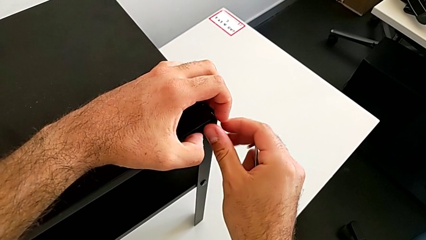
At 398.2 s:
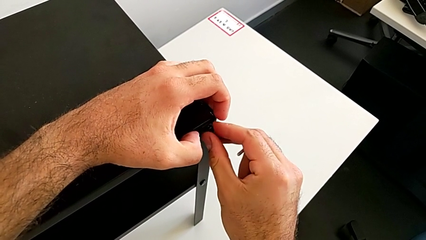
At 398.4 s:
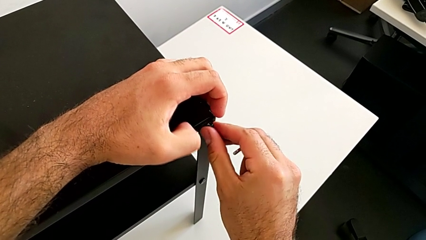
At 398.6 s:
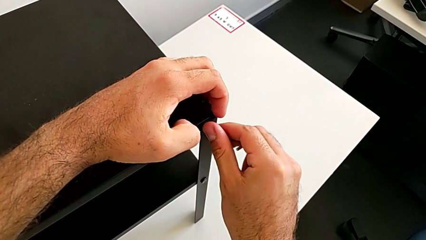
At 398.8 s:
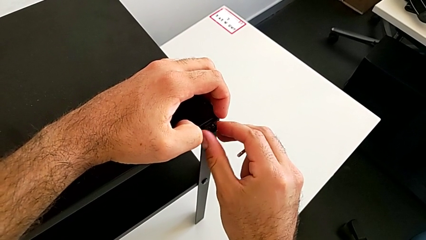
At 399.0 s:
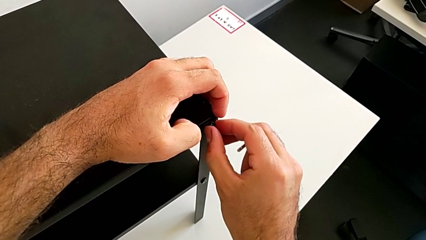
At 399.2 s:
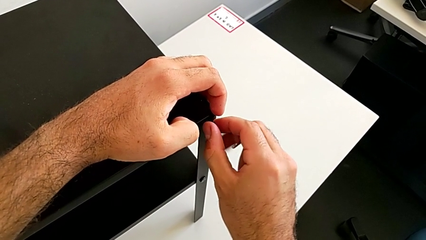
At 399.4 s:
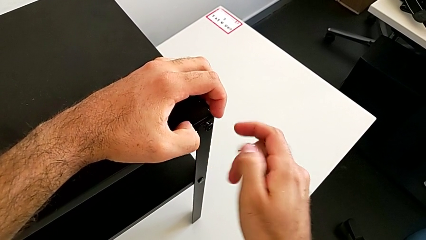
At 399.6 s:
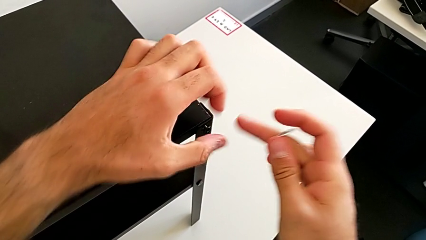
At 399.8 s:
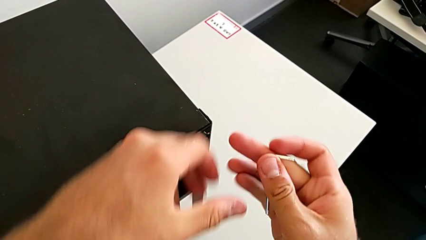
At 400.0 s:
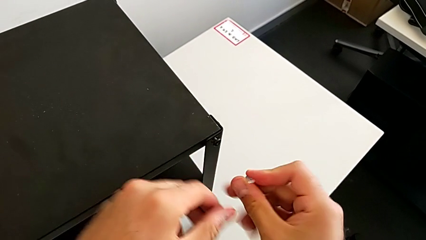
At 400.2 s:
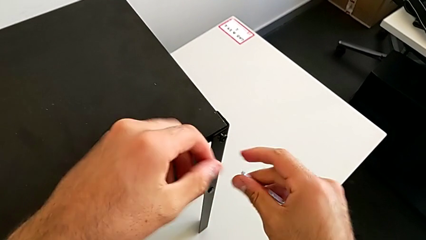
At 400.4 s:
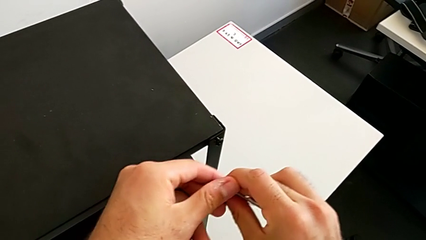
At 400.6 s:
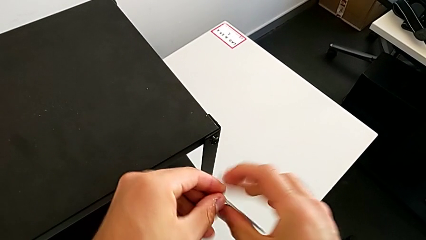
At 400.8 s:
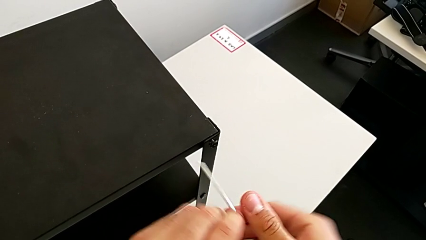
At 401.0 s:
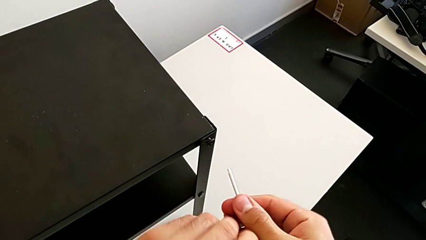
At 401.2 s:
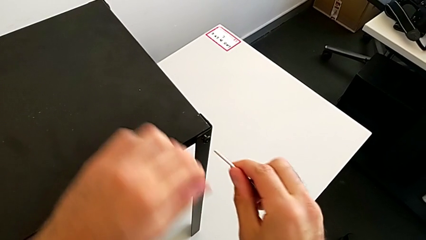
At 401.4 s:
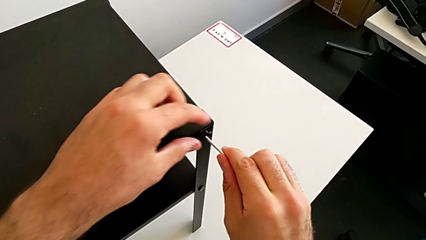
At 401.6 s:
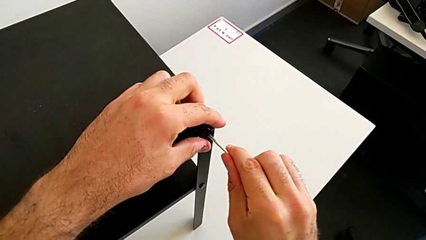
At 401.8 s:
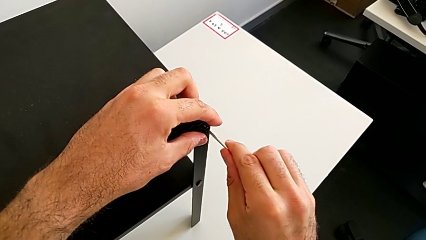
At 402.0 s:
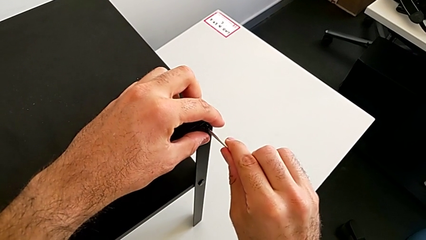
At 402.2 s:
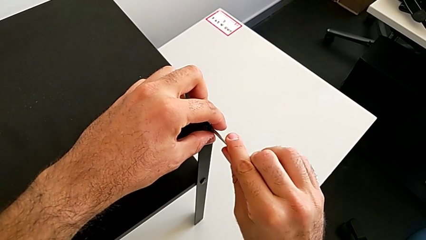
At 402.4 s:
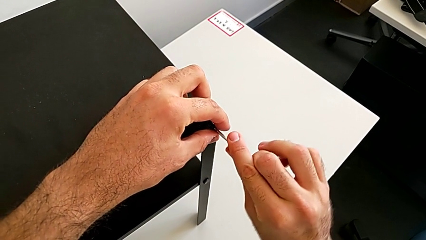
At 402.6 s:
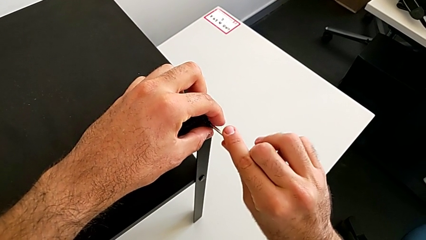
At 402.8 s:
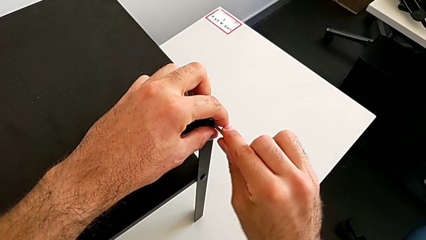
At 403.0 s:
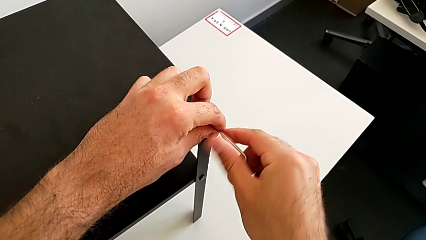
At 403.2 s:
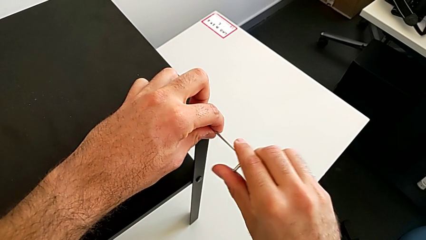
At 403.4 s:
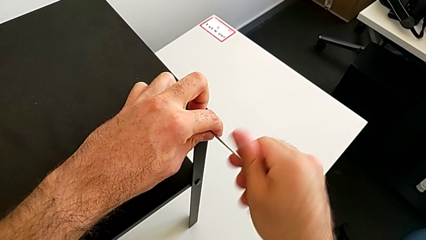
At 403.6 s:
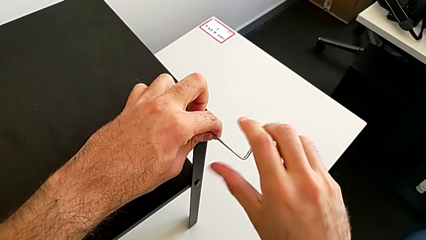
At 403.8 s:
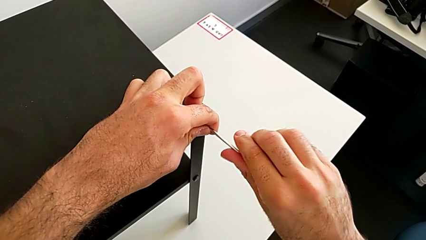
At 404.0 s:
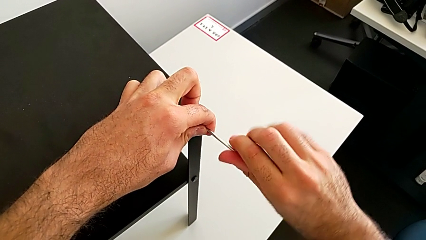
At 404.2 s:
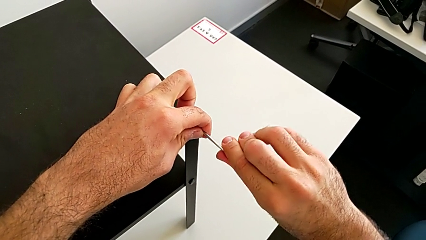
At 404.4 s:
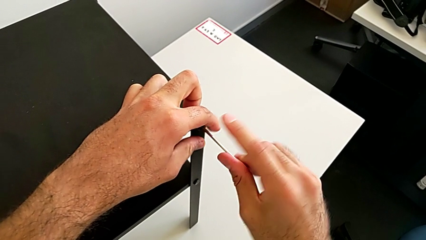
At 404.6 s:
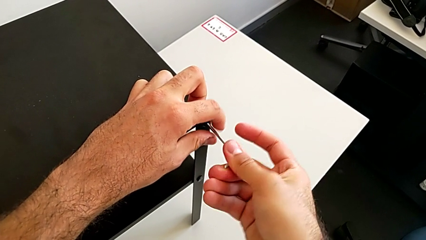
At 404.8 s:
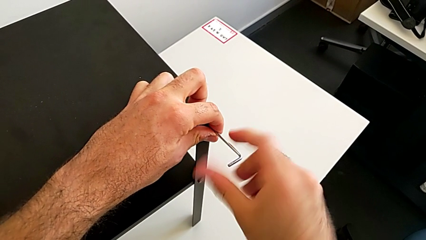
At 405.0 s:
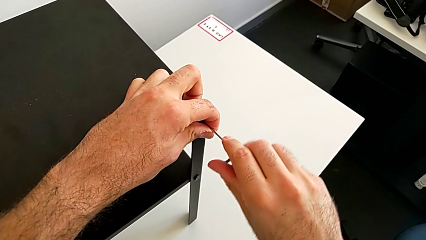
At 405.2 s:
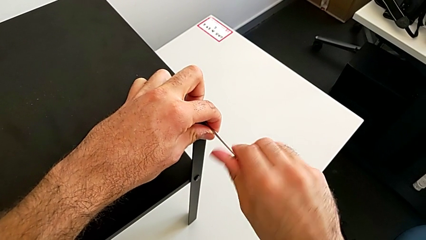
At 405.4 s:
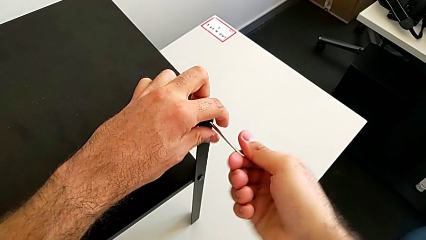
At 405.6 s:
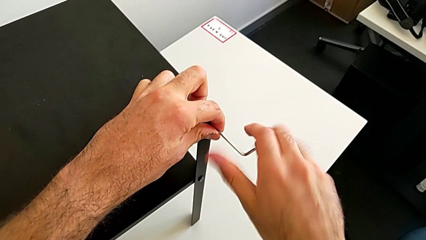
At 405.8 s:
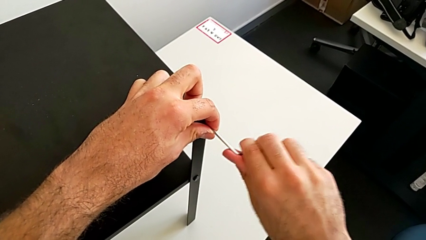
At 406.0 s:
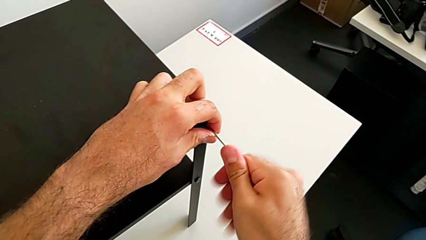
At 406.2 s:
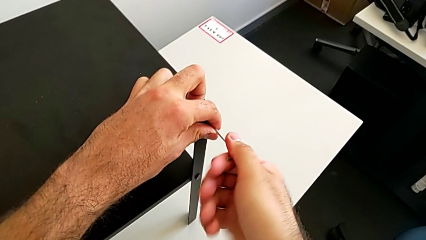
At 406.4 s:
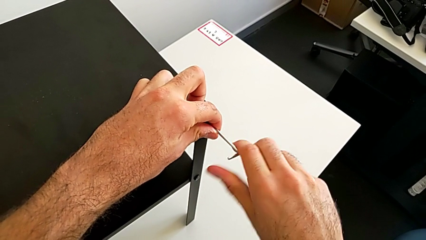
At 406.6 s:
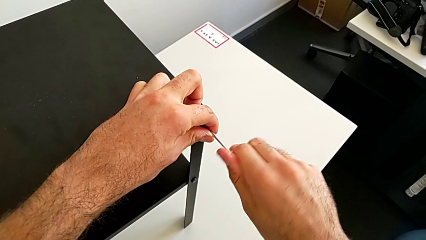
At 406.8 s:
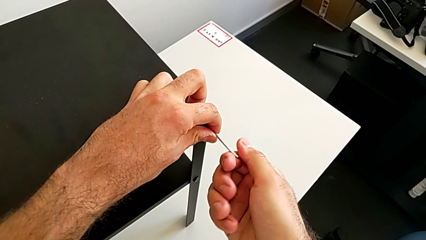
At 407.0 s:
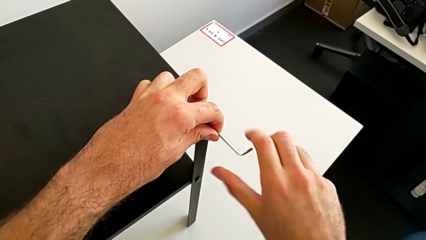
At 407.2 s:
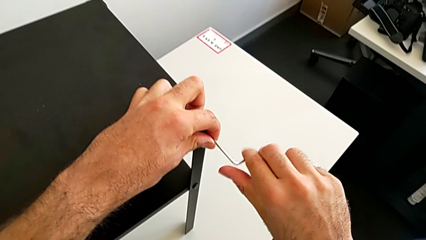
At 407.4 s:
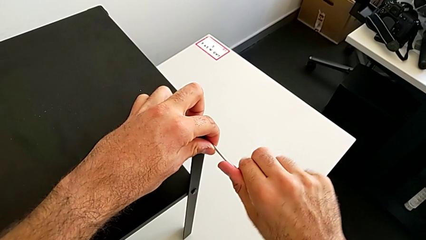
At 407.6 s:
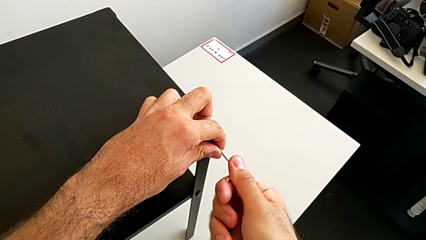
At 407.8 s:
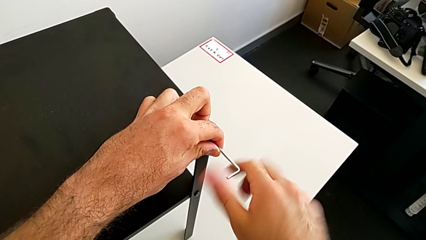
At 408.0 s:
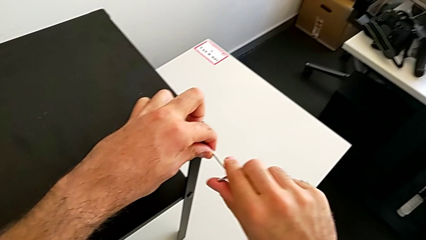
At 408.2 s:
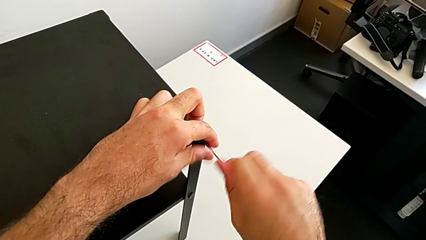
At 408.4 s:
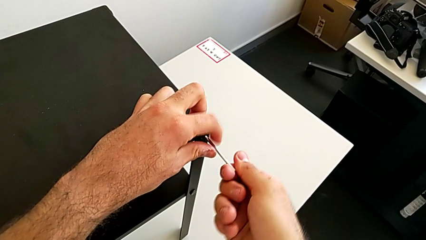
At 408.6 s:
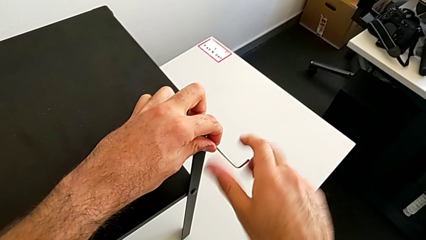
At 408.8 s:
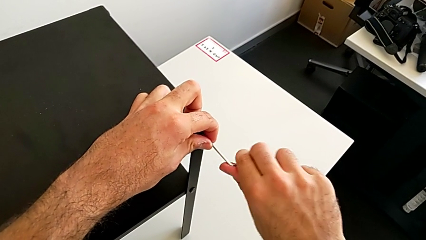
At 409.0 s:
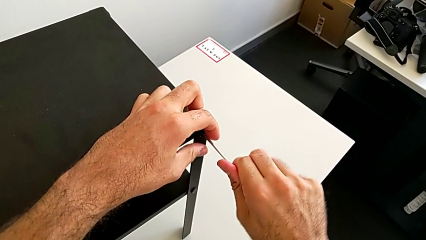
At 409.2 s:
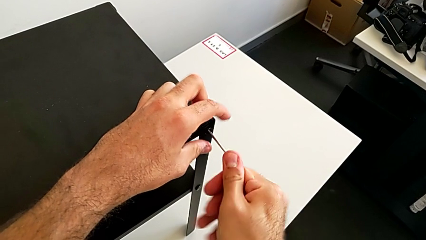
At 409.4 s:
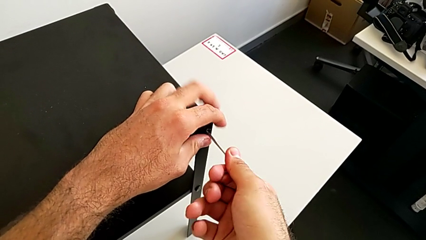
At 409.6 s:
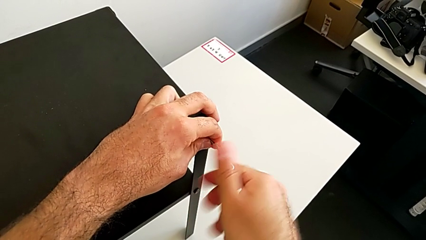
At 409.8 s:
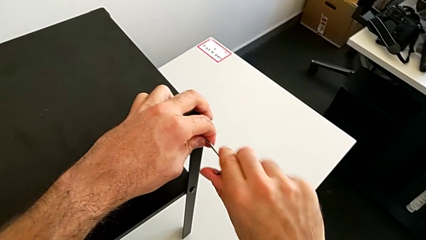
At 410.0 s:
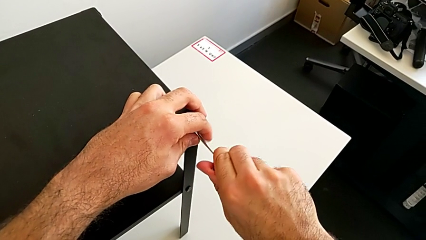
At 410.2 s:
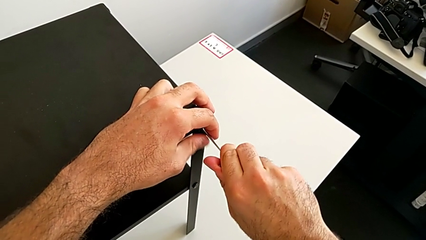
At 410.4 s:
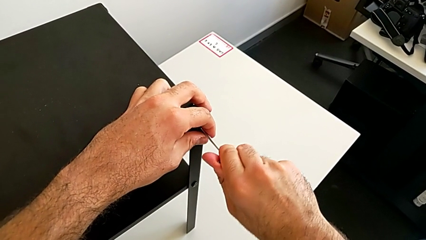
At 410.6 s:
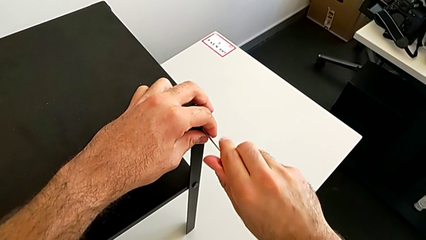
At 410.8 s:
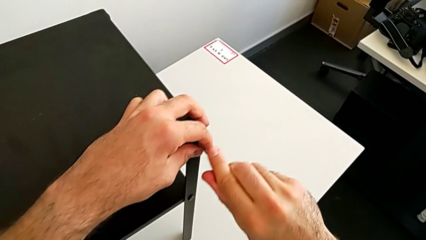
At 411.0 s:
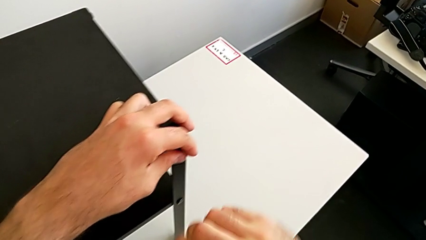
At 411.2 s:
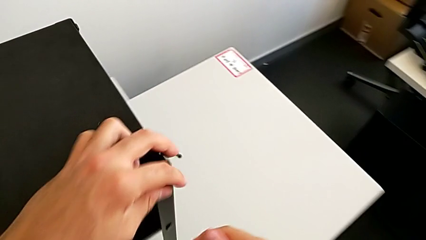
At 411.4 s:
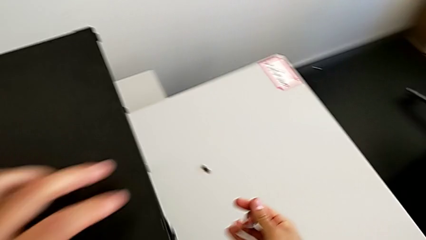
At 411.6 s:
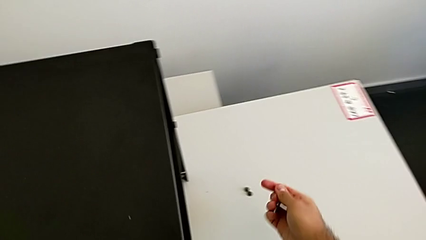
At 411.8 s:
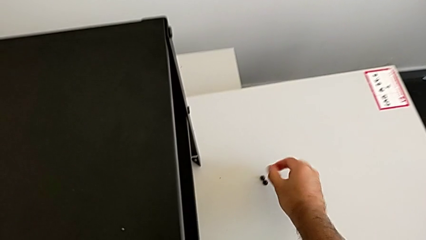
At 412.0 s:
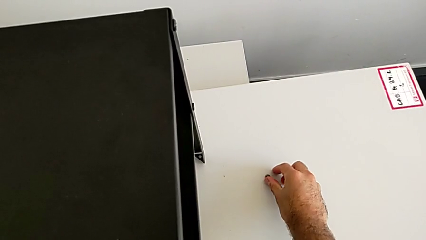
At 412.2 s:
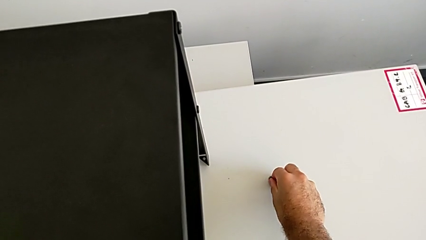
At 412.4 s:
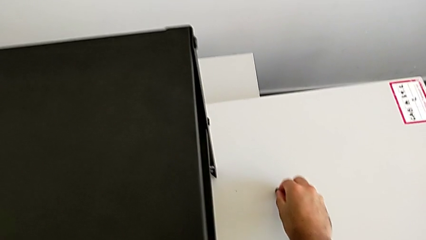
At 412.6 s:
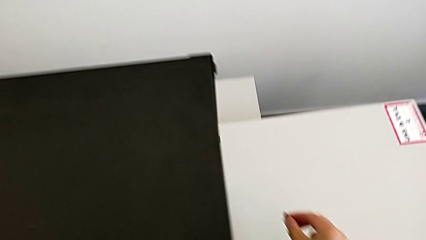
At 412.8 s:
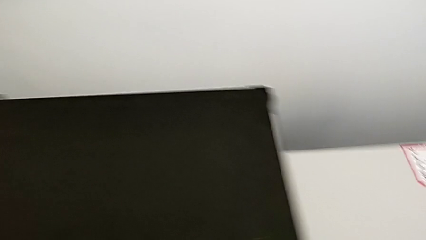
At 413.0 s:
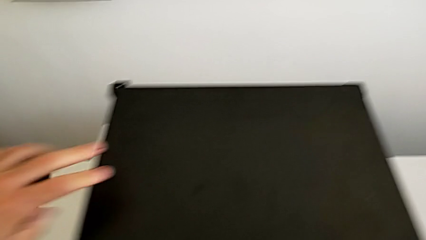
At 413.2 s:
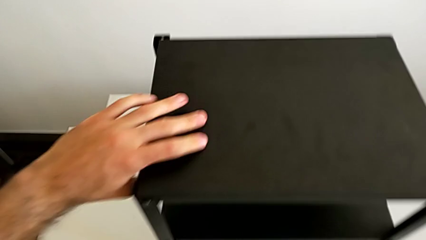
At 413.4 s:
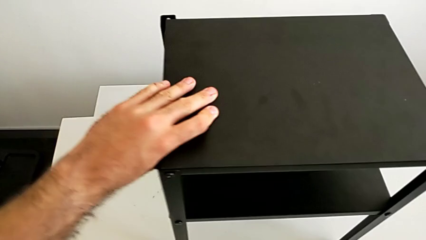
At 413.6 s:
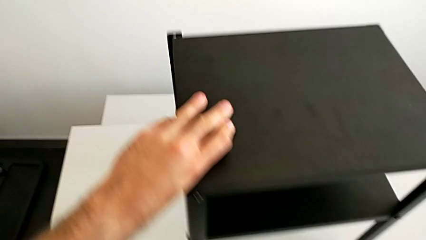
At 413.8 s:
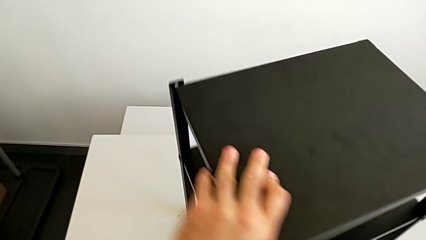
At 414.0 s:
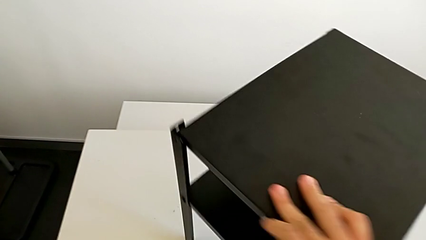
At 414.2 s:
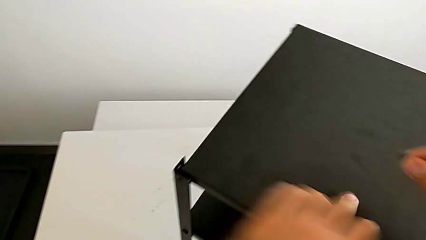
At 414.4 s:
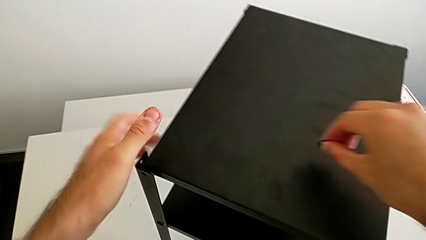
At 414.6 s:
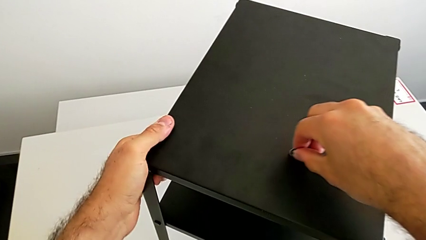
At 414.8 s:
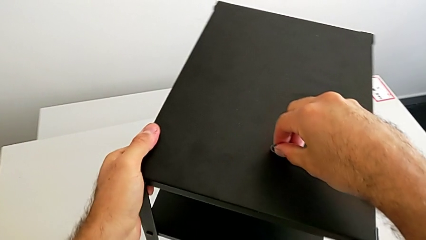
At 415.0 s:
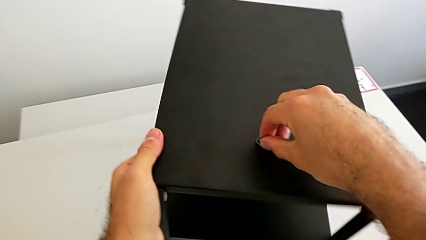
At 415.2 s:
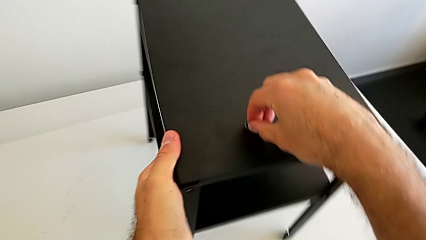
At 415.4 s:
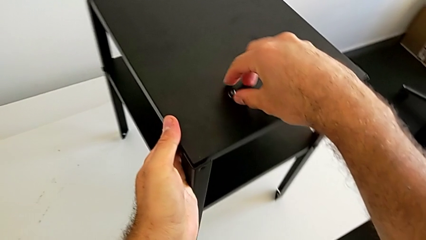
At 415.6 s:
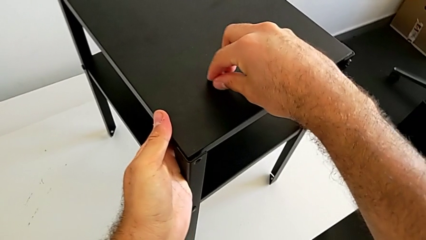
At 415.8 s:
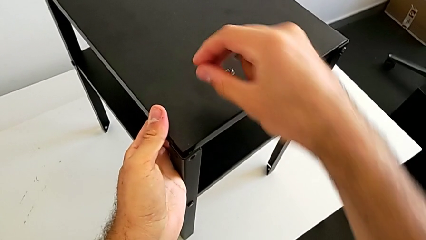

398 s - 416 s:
The camera wearer is placing the top tray. They screw the hex socket head, insert the Allen wrench, screw the hex socket head, withdraw the Allen wrench, grab the hex socket head and rotate the nightstand.
